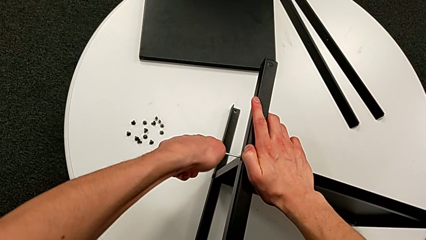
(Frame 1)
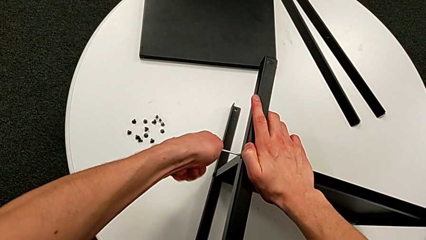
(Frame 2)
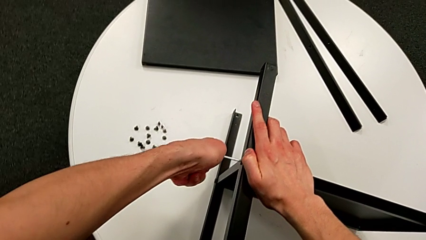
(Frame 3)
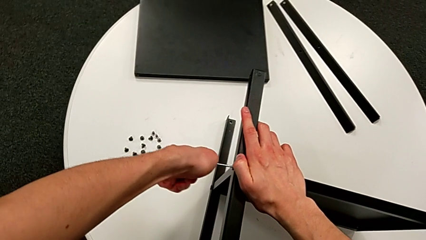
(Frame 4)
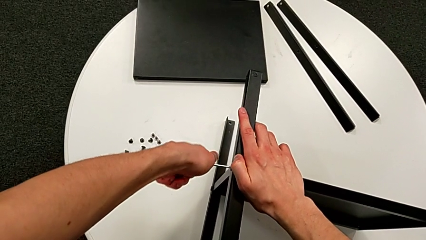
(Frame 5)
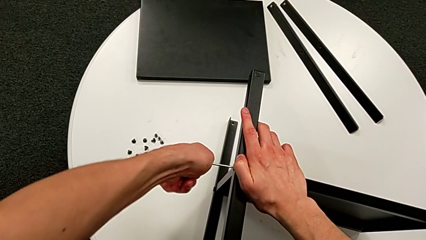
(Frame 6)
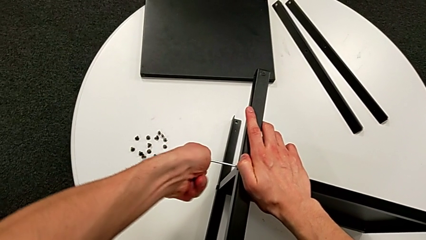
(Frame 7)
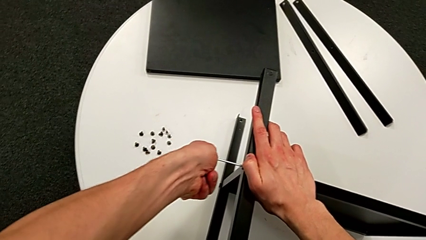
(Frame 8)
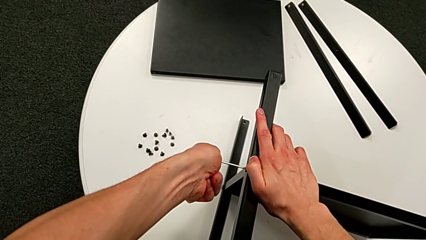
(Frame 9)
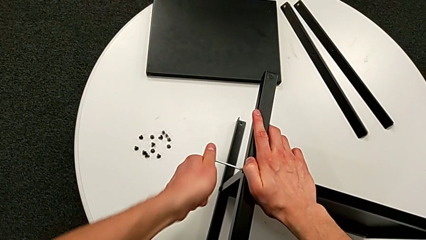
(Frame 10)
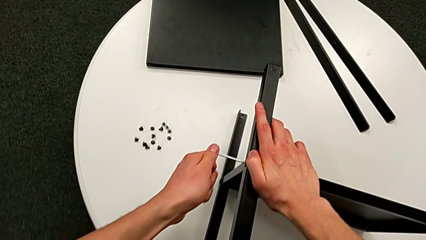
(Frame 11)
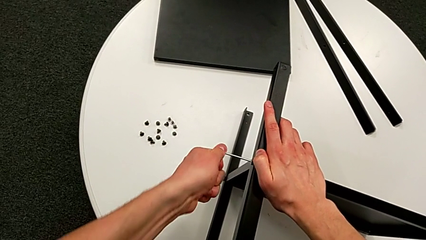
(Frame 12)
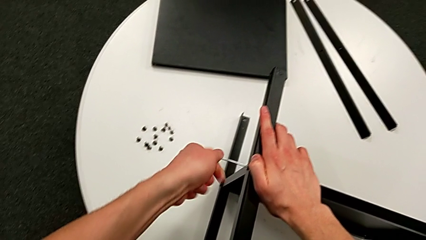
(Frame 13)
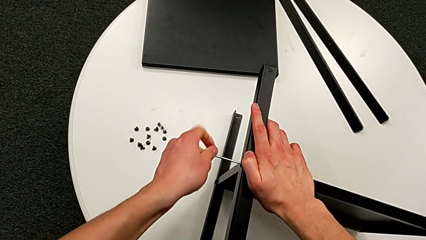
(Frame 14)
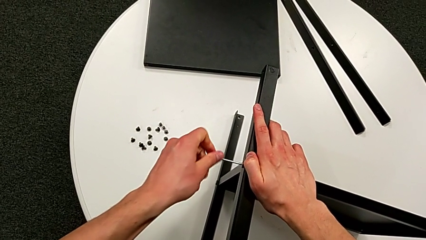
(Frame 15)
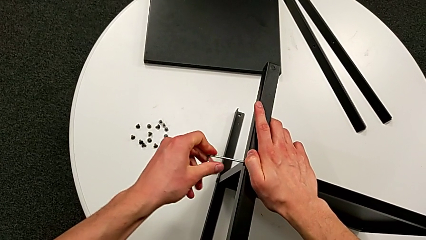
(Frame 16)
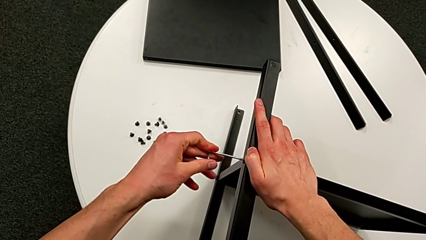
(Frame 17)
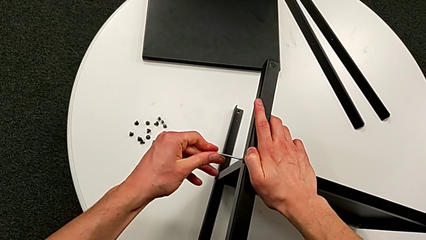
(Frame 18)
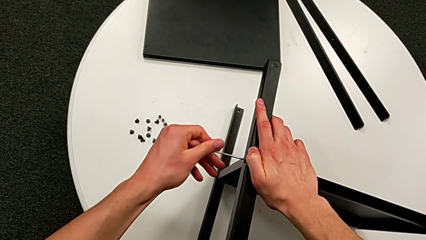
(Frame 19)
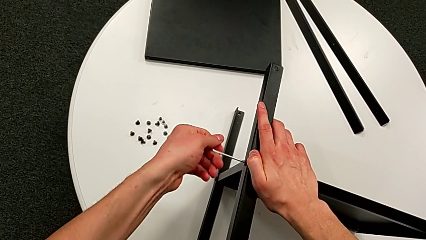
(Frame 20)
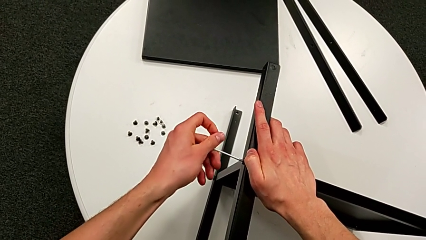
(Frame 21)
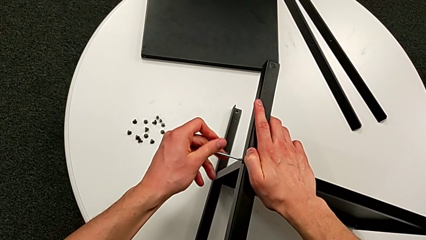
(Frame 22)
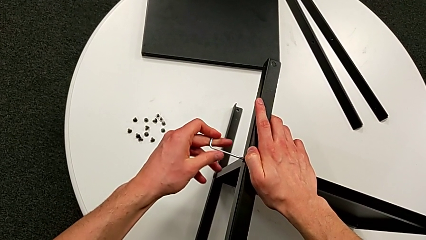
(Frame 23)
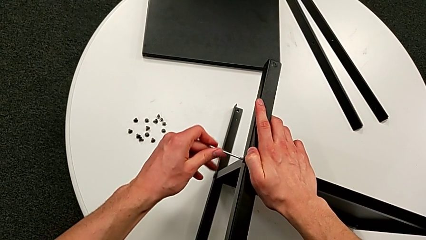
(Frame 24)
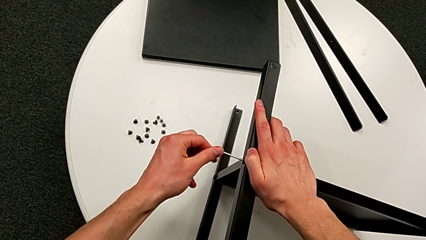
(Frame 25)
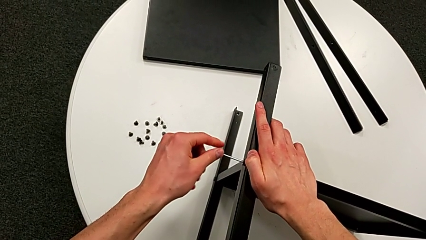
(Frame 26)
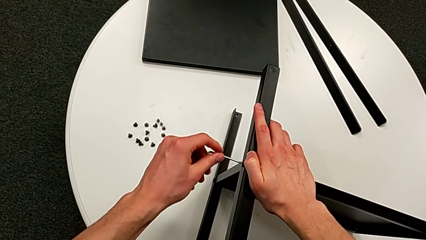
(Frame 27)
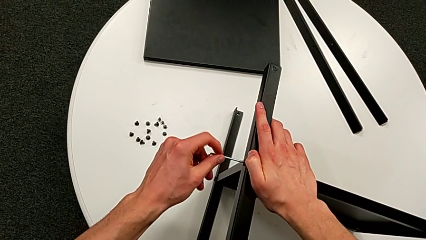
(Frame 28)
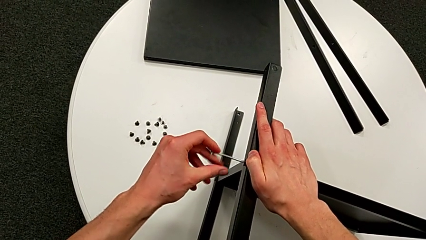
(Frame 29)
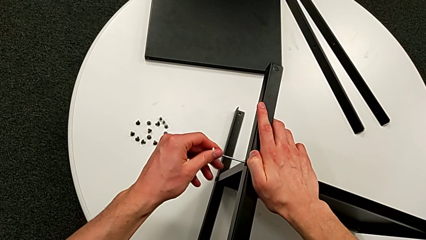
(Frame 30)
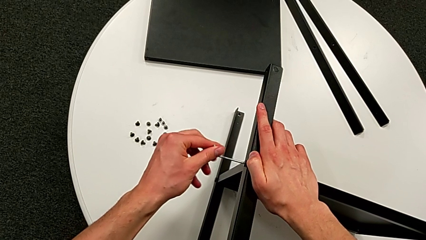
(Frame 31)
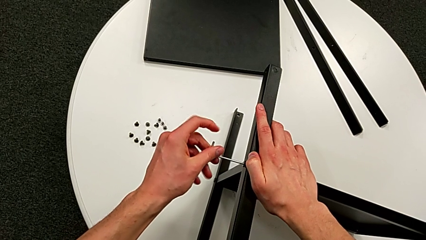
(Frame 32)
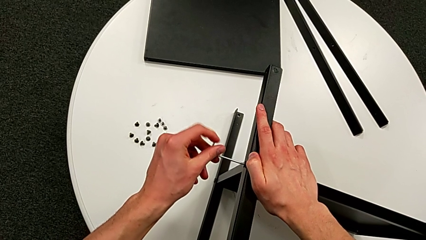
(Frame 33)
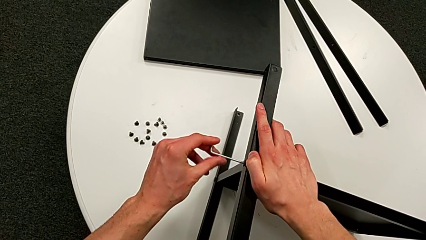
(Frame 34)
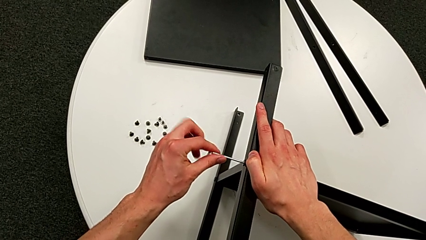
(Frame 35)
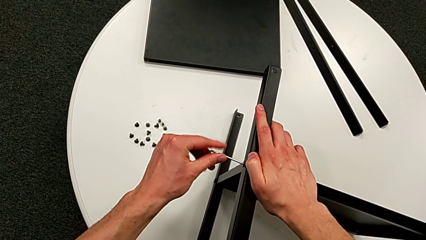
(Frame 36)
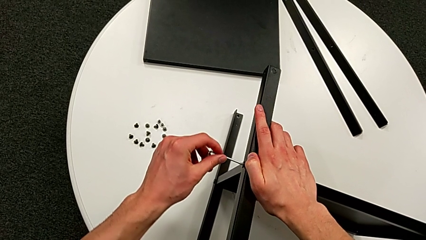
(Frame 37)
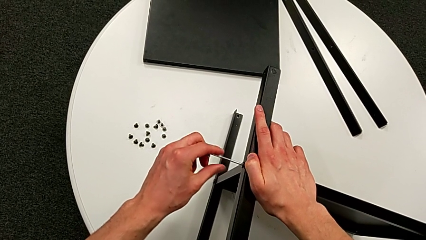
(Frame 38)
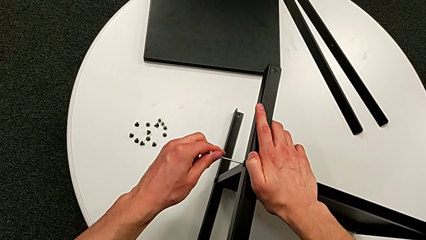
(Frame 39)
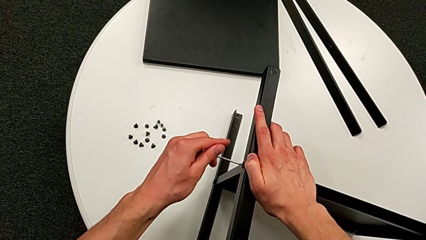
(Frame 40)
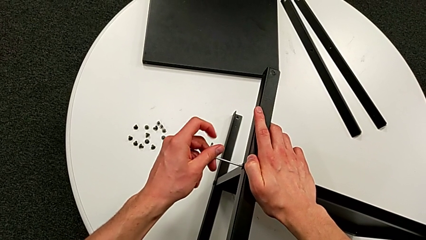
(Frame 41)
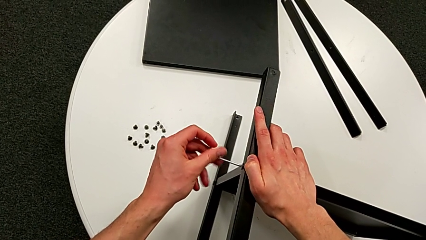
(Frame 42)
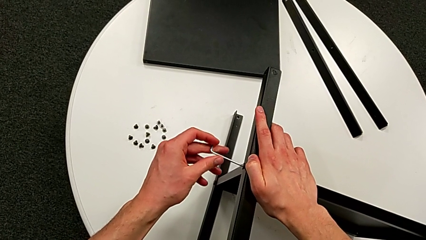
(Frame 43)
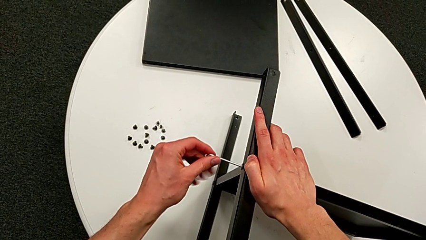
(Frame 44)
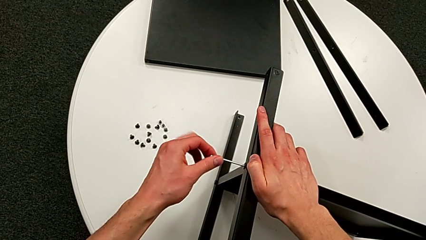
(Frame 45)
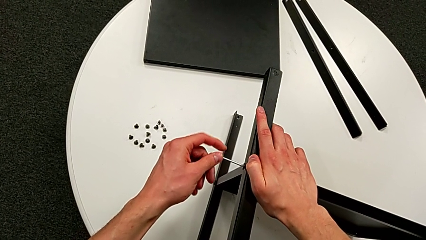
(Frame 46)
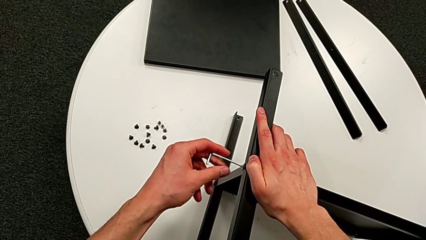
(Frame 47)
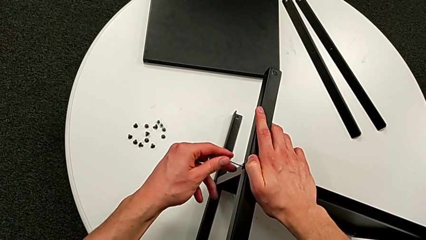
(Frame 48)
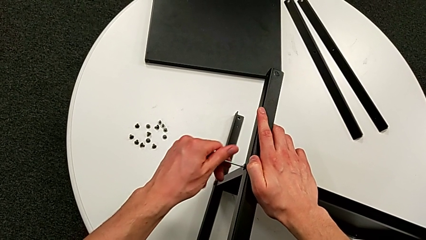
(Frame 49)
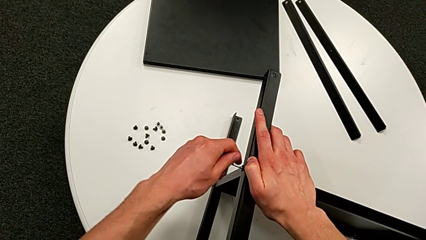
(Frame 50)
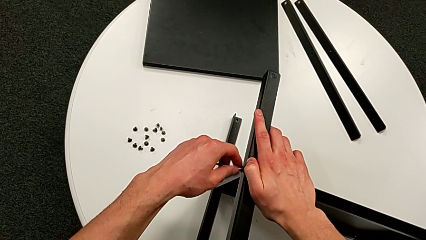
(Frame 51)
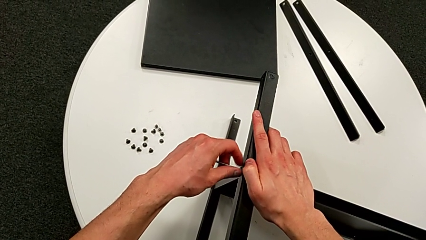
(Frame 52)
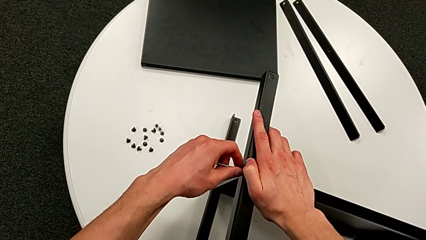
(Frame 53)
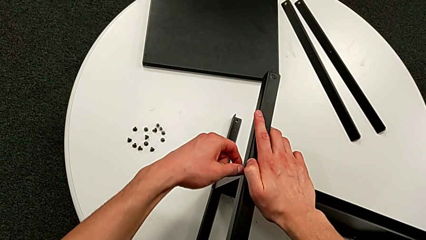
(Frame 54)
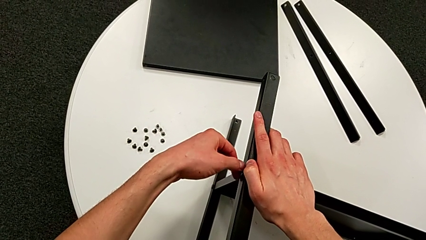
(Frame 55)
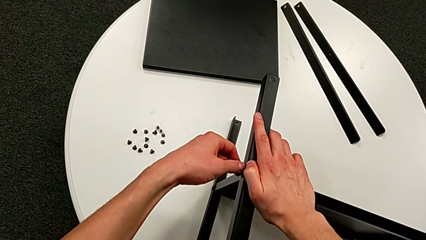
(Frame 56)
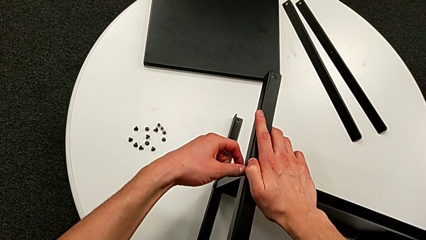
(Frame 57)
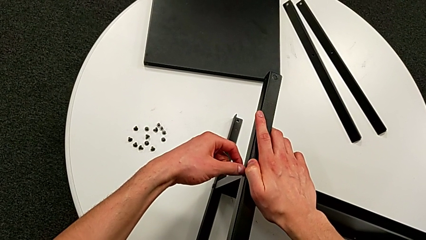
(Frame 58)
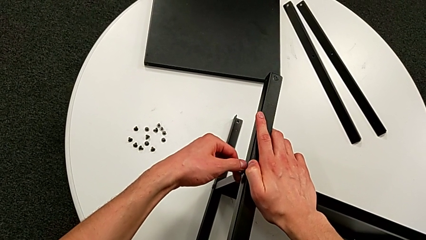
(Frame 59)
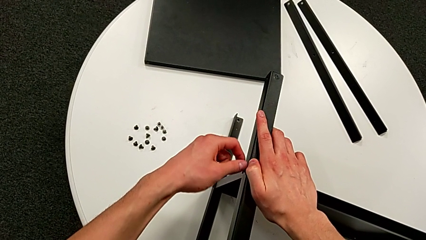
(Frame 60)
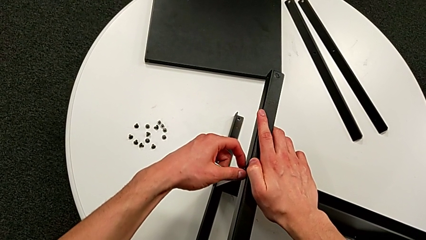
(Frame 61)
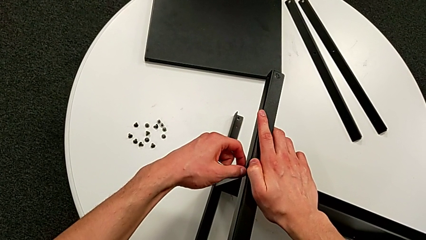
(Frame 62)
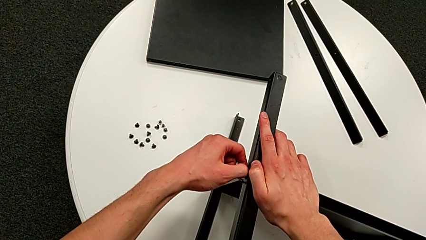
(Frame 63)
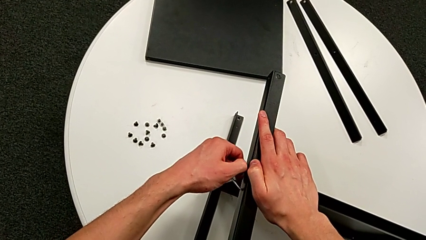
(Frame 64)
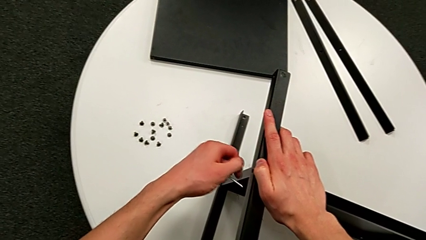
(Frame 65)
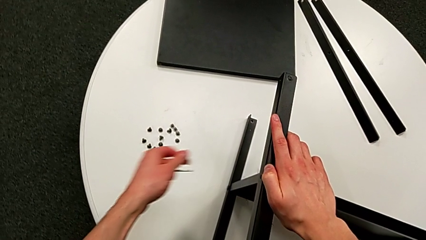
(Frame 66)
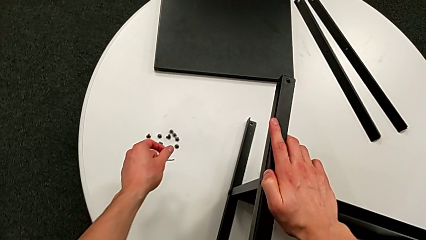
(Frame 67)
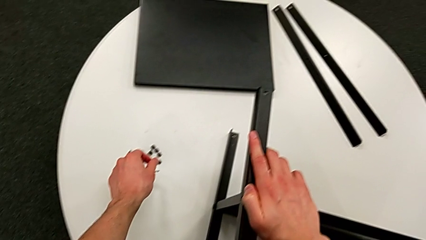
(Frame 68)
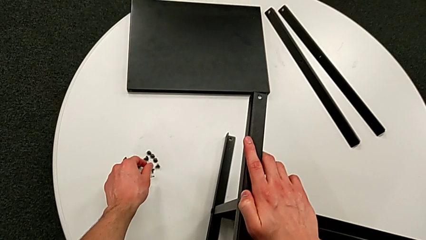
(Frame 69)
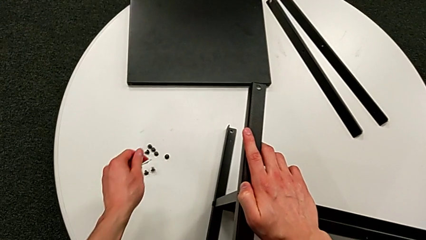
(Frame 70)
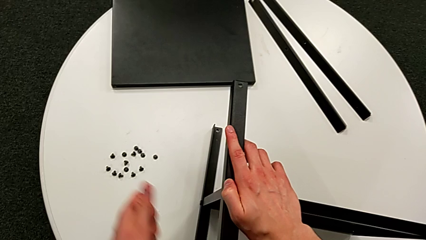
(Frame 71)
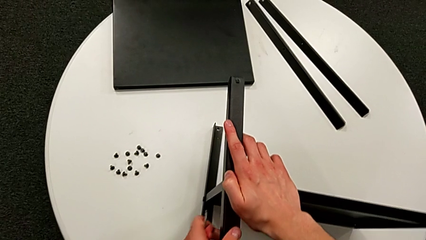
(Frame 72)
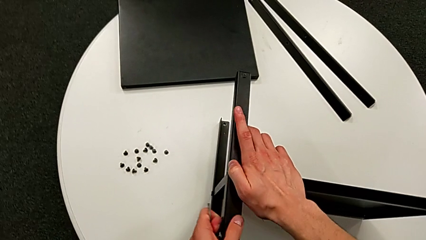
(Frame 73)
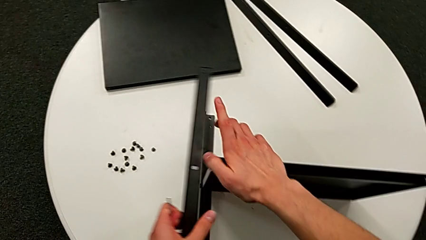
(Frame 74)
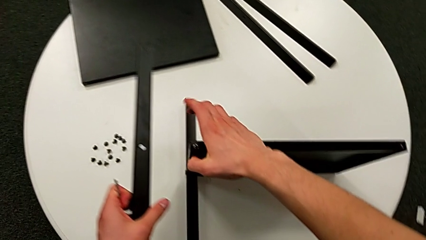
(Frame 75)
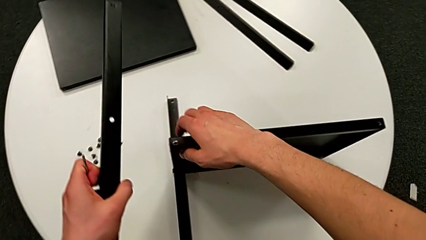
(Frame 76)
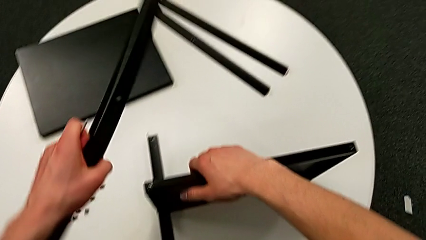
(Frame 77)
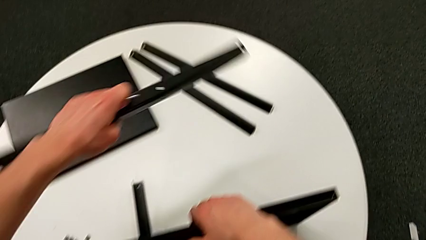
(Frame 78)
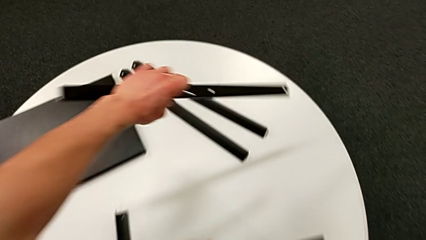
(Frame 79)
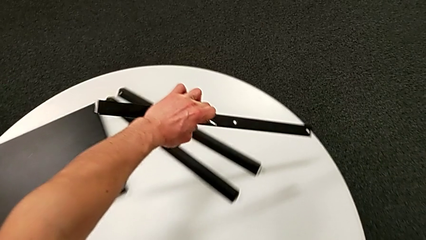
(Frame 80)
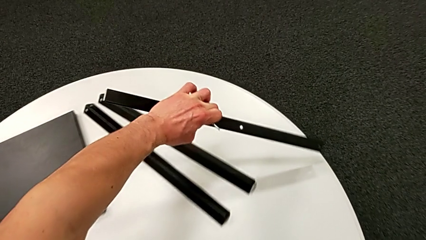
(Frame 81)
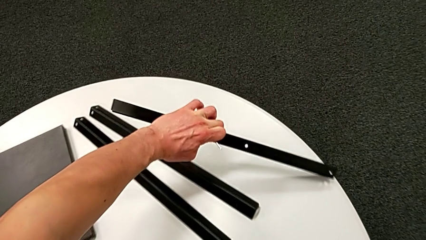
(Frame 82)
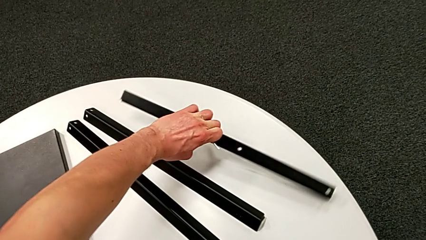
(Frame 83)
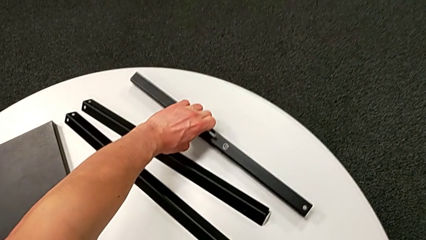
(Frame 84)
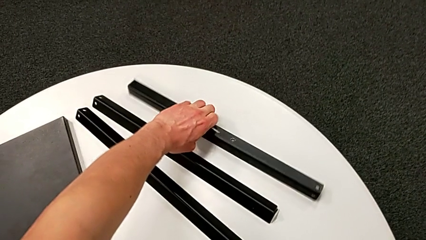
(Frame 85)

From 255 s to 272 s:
The camera wearer is disassembling the third leg of the shelf. They unscrew the hex socket head, withdraw the Allen wrench, disassemble the hex socket head, place it, disassemble the black leg and place it.
